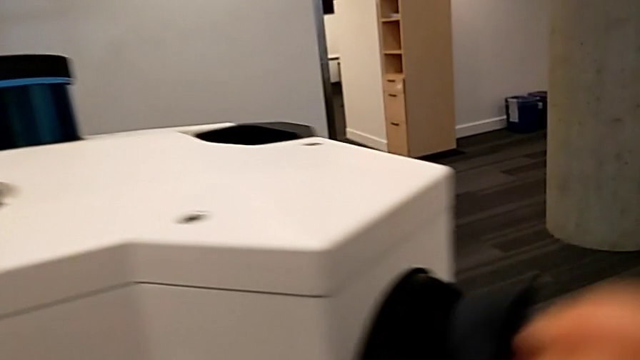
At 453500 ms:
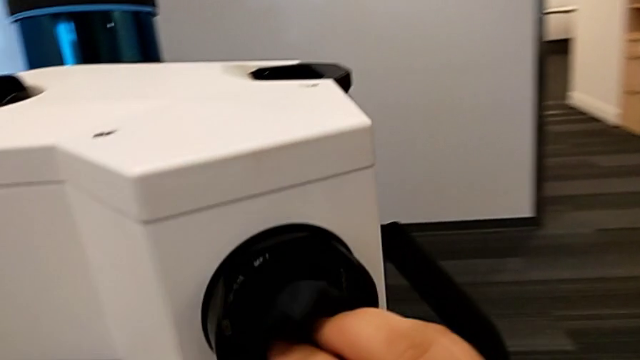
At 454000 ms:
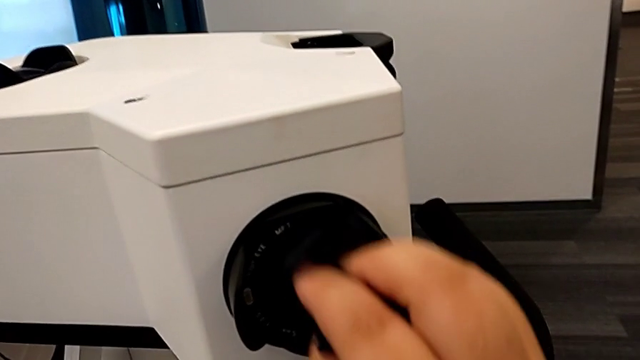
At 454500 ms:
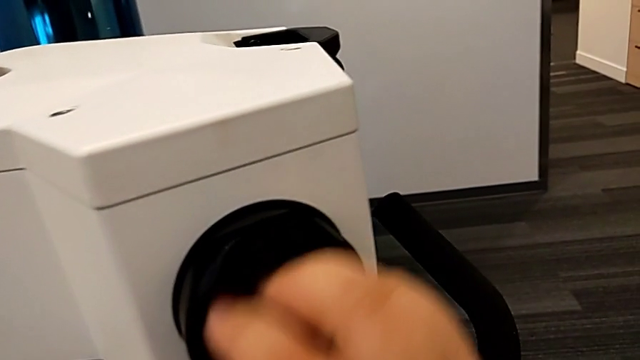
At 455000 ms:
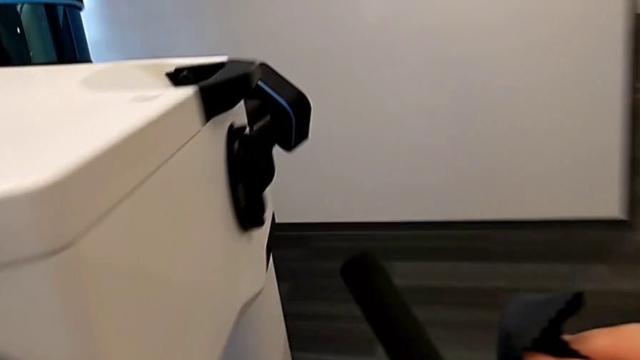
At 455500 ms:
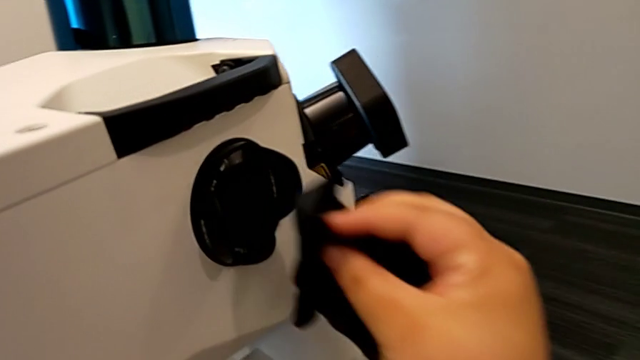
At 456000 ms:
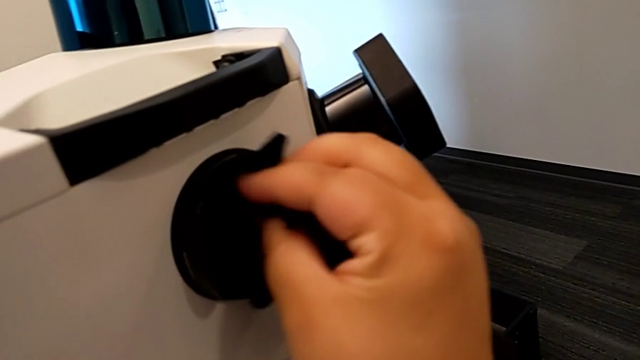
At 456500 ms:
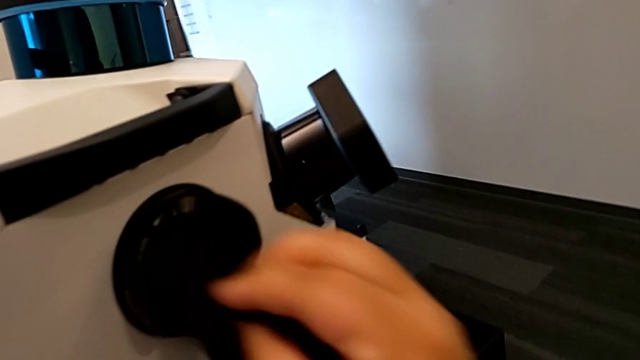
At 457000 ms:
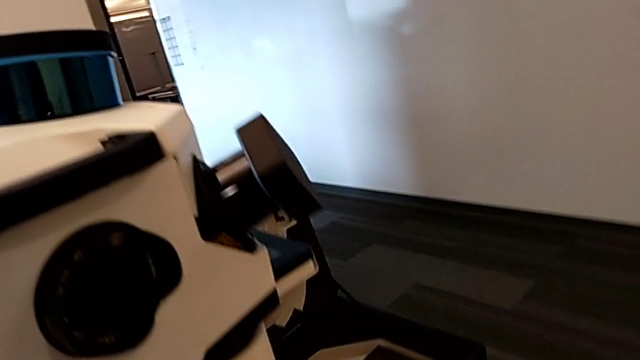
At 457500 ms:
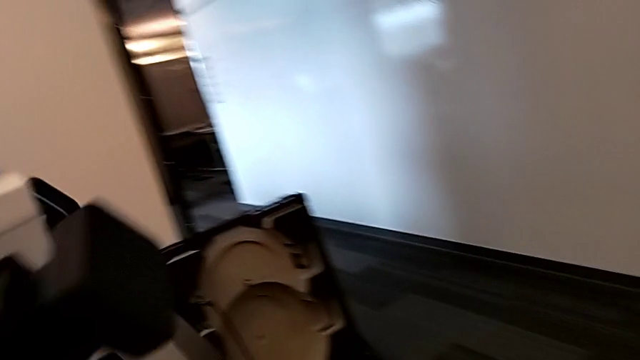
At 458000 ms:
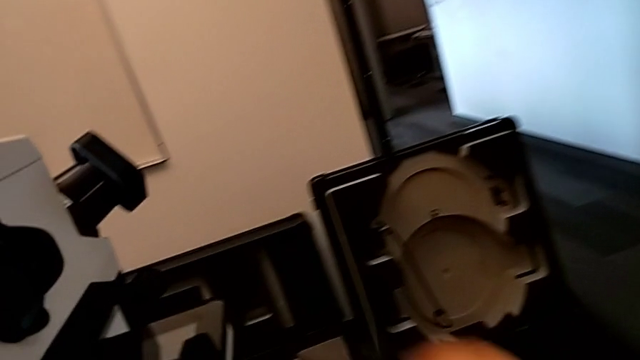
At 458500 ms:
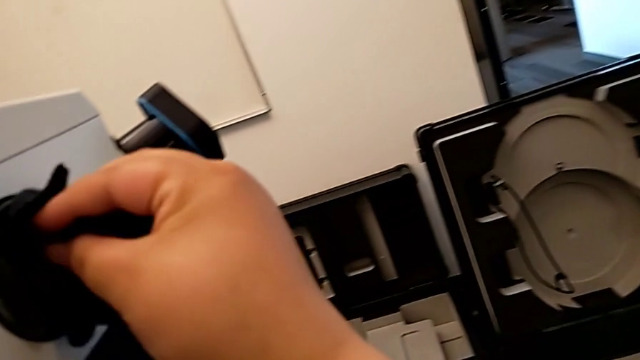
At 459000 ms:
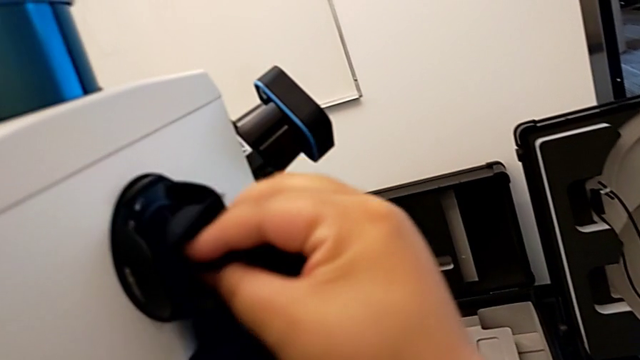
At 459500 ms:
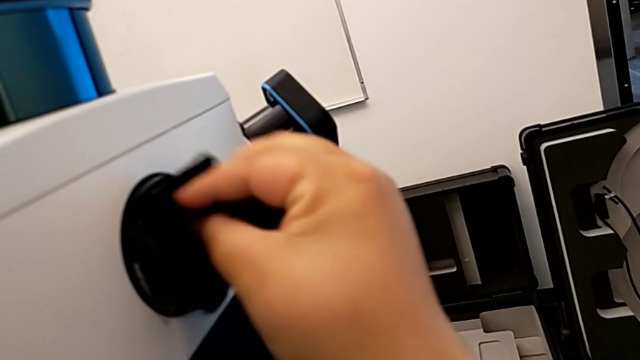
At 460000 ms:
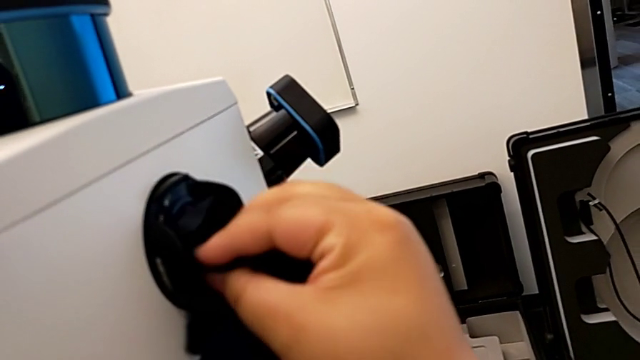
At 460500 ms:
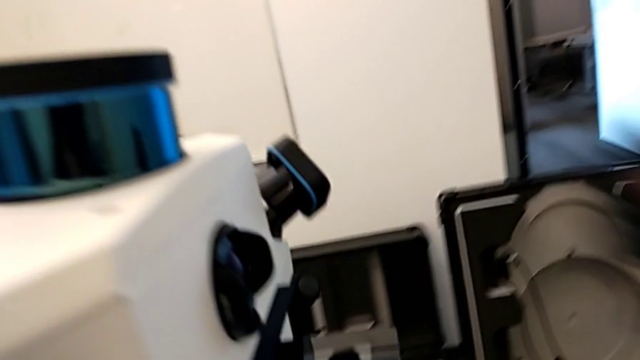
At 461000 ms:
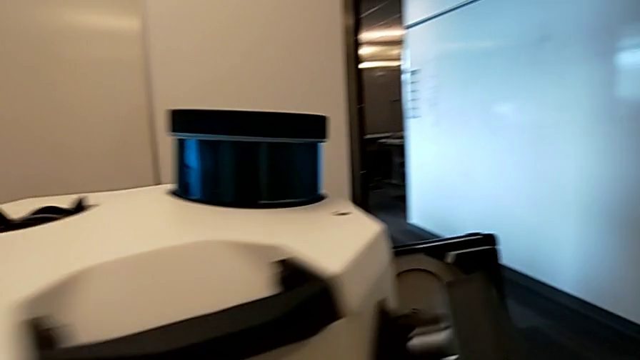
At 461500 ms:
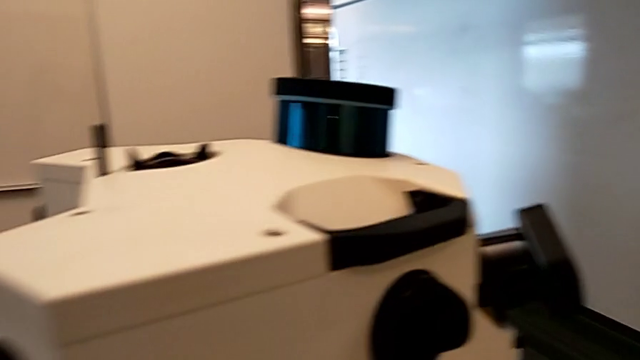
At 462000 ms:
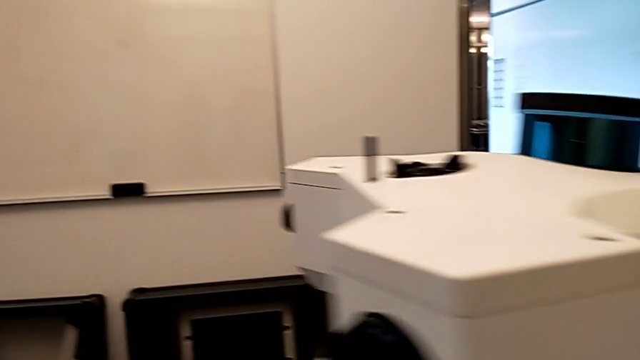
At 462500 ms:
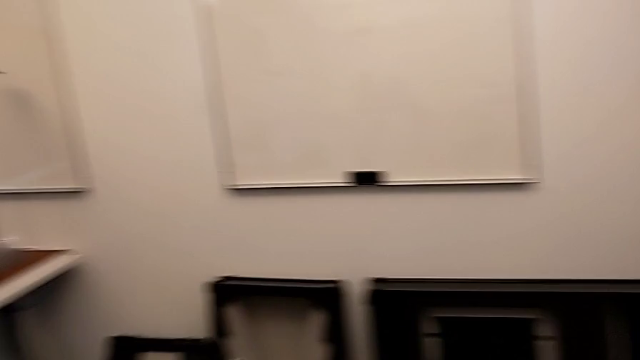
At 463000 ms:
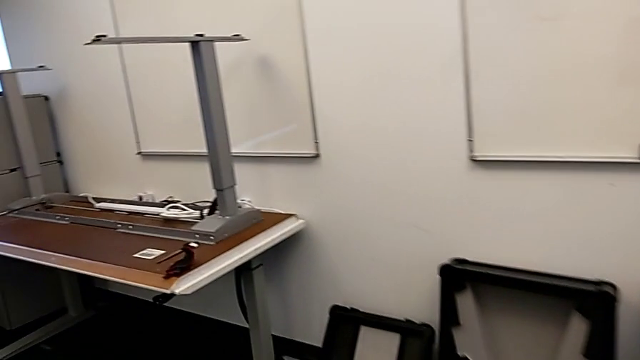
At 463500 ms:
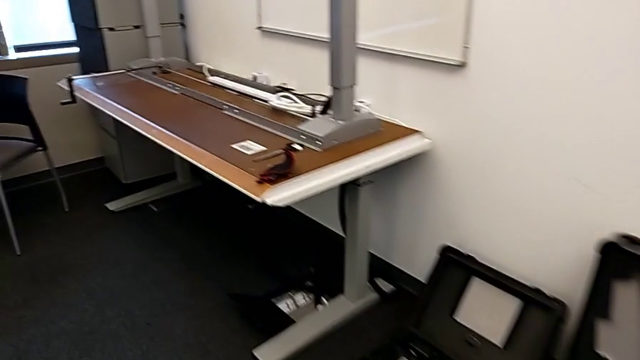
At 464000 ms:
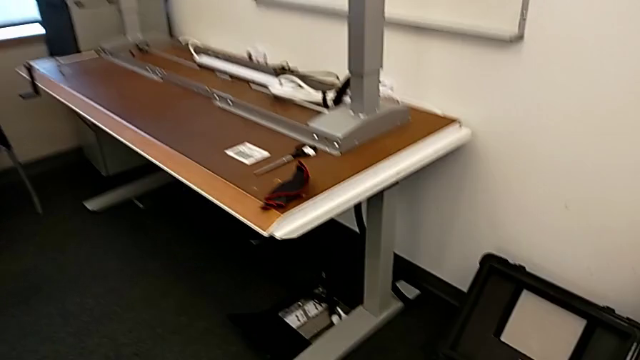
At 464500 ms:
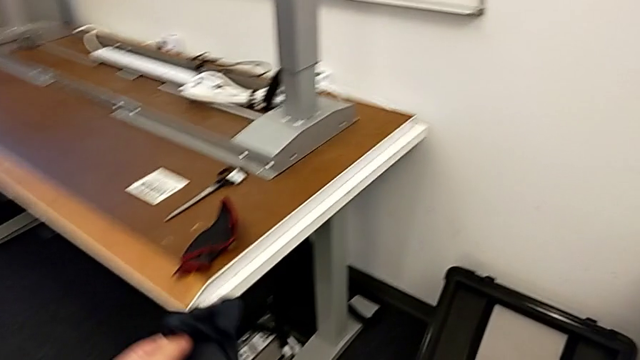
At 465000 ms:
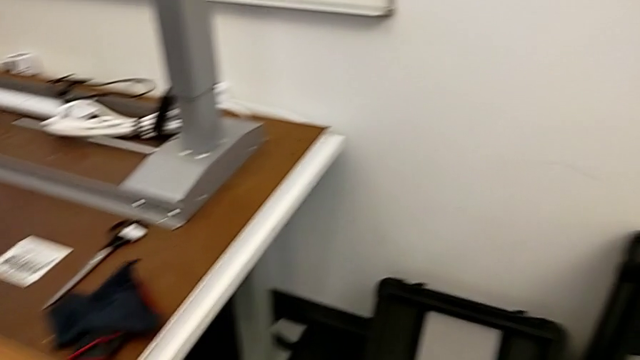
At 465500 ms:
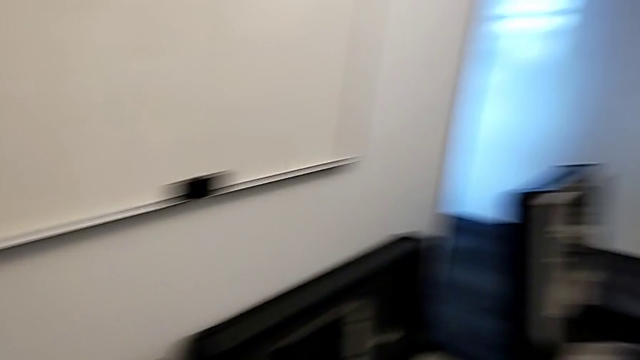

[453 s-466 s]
The camera wearer is cleaning the lens regularly. They clean the fourth lens, clean the fifth lens, clean the sixth lens and drop the microfiber cloth.

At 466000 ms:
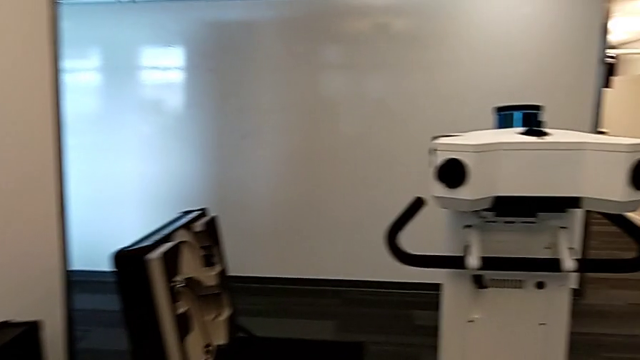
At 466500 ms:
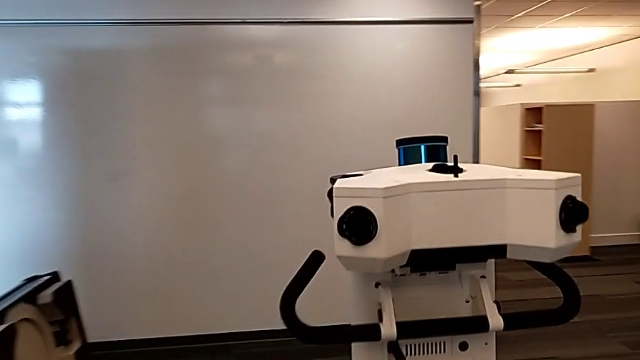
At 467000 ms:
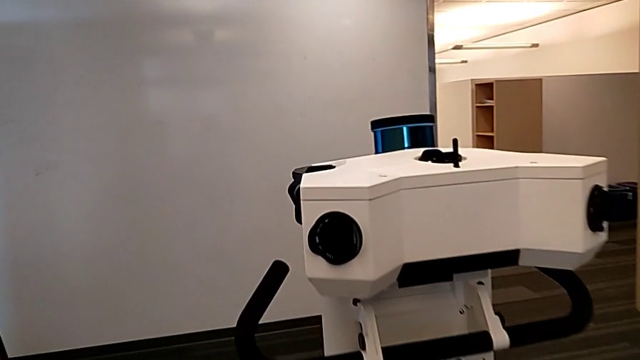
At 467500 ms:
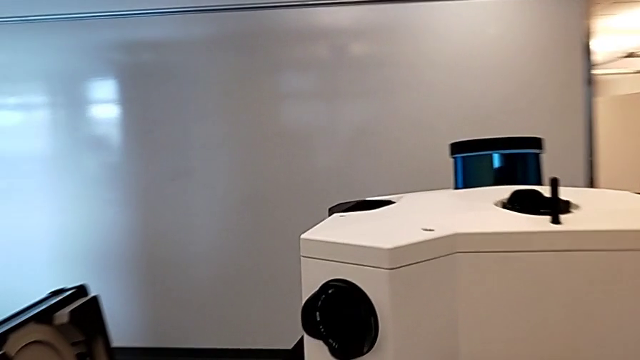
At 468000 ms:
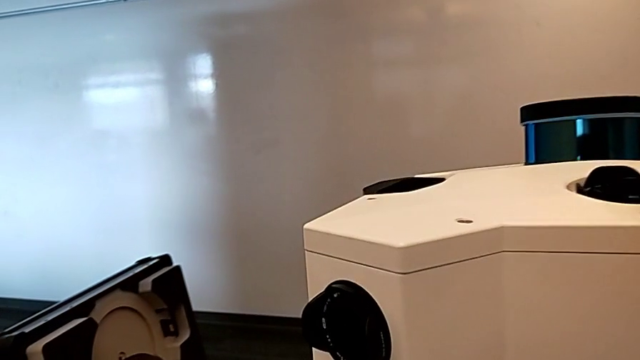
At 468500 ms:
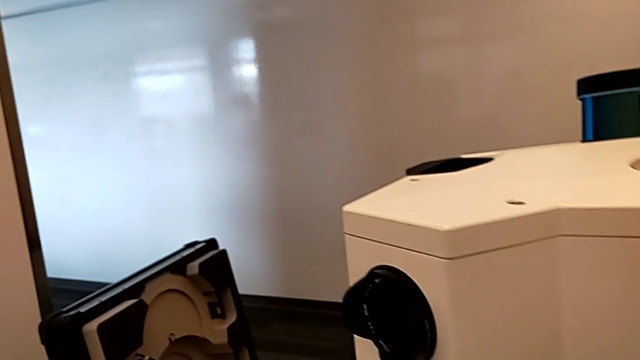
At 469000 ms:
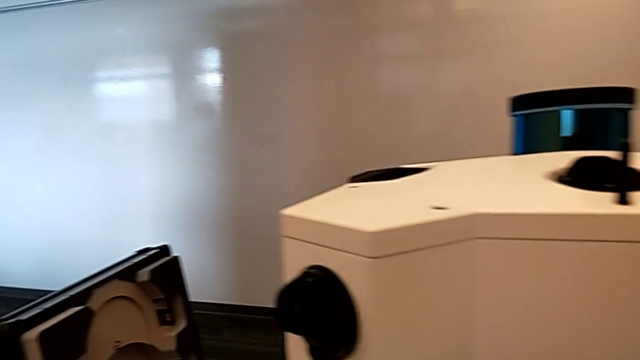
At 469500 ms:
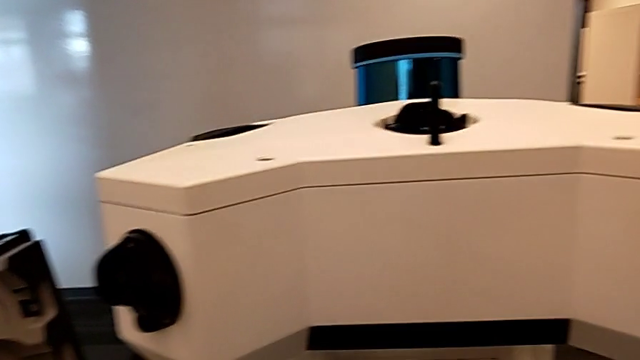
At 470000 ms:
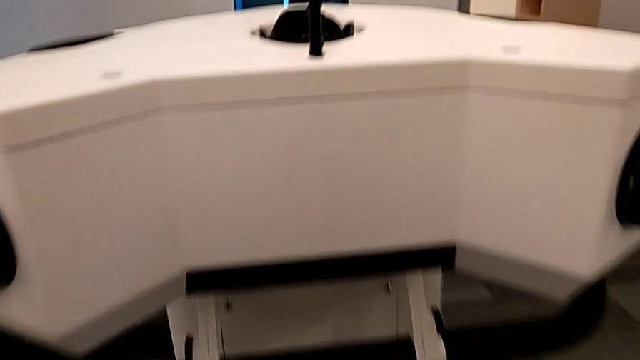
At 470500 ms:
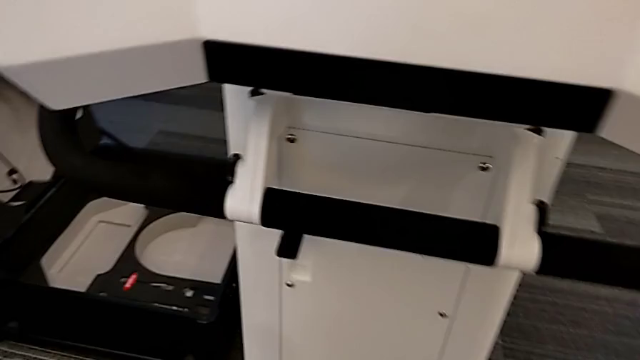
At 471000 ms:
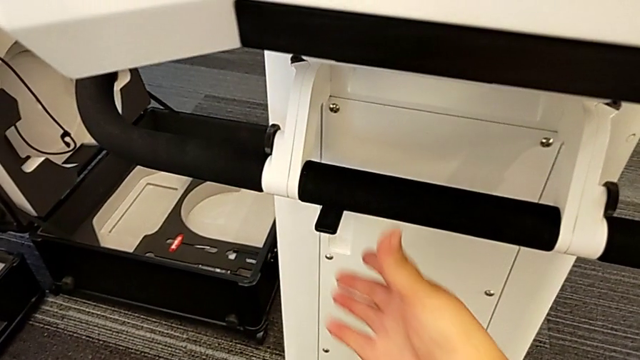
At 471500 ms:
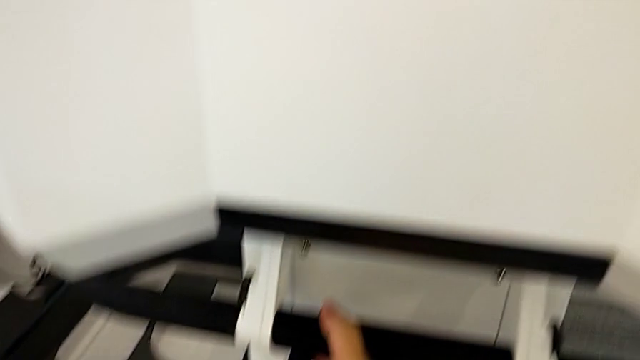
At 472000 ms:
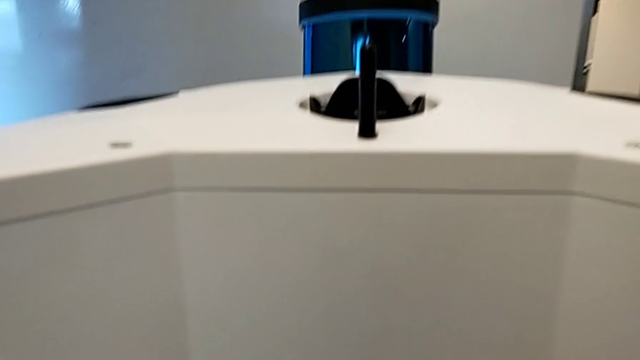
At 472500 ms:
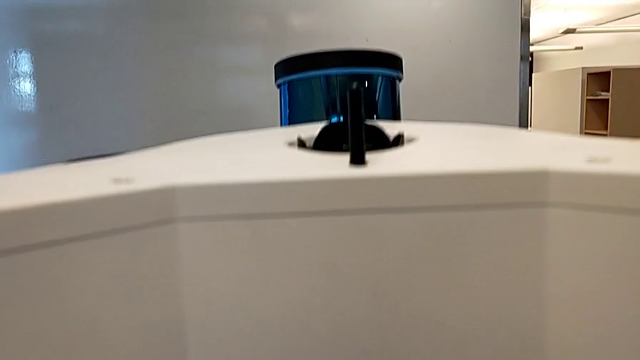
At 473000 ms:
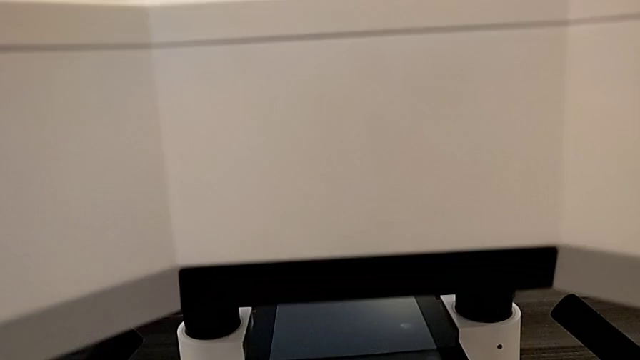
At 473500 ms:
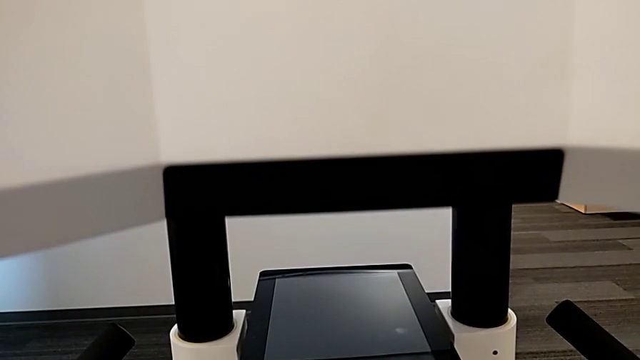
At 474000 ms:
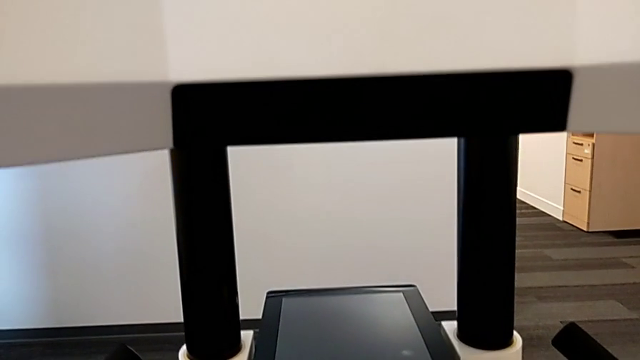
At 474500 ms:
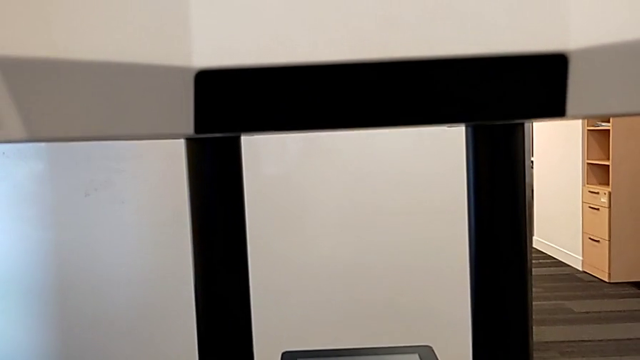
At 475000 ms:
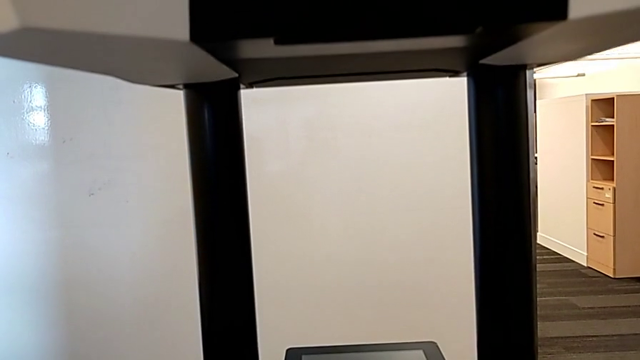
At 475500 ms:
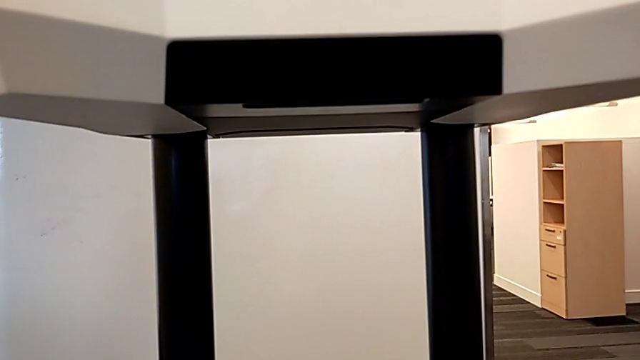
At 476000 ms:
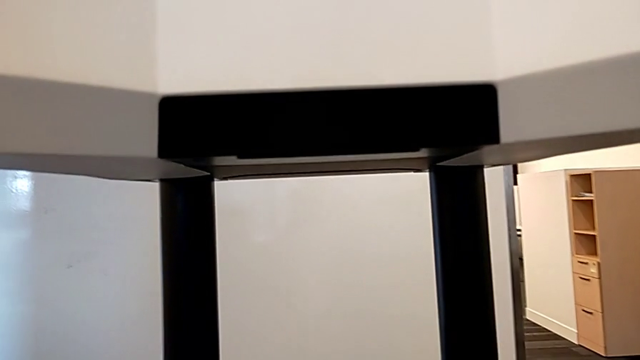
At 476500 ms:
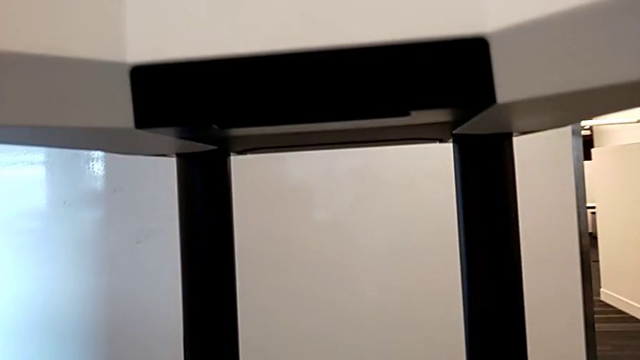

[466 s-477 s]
The camera wearer raises the head of the laser scanner. They press the button.
